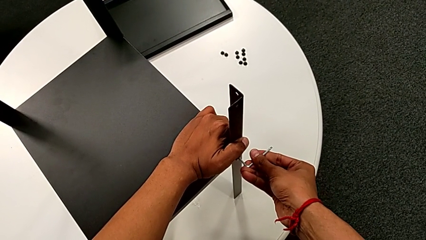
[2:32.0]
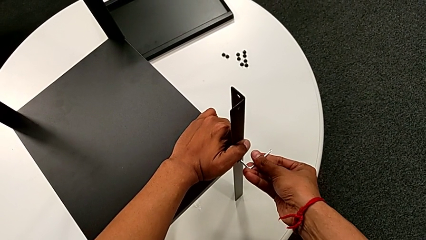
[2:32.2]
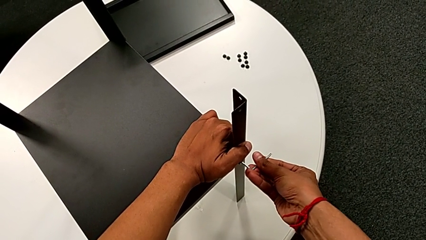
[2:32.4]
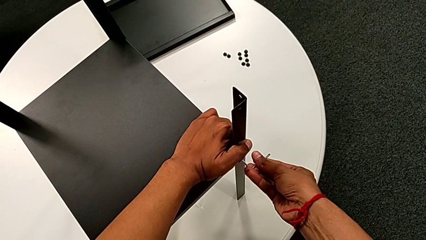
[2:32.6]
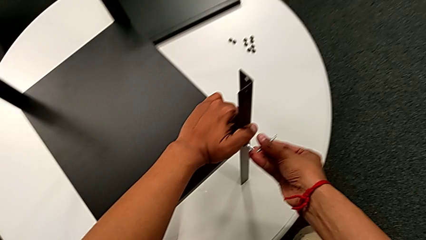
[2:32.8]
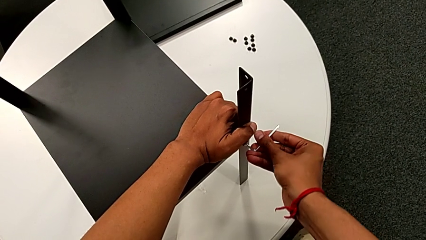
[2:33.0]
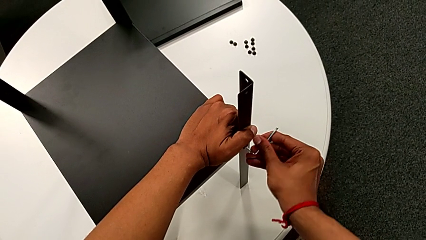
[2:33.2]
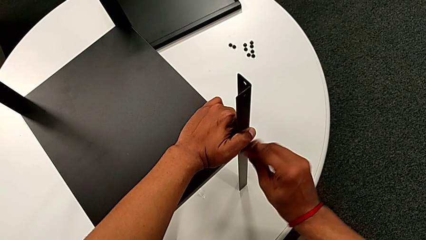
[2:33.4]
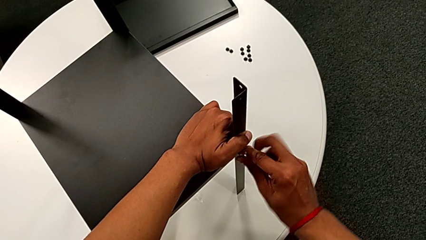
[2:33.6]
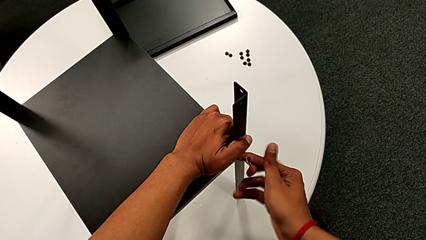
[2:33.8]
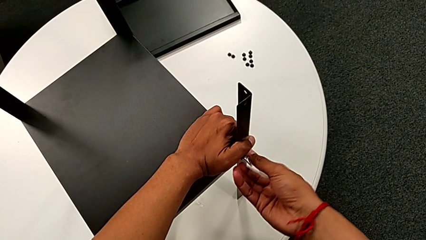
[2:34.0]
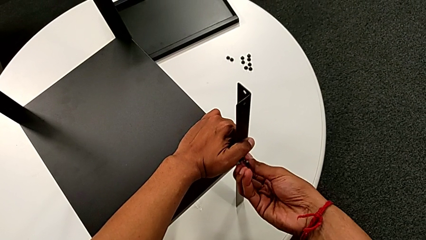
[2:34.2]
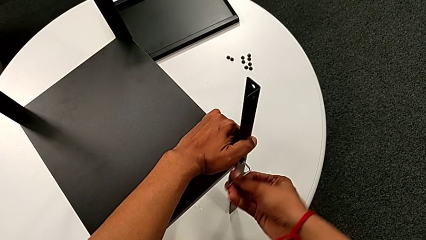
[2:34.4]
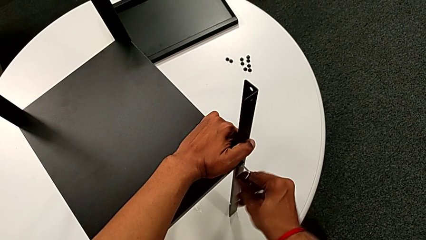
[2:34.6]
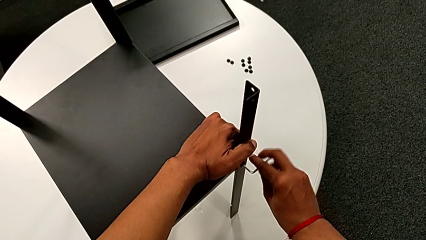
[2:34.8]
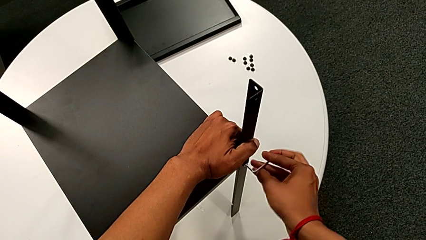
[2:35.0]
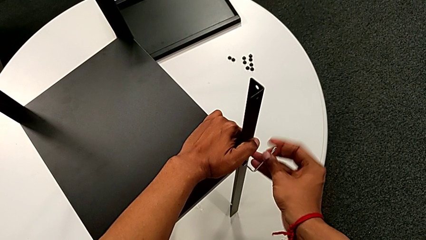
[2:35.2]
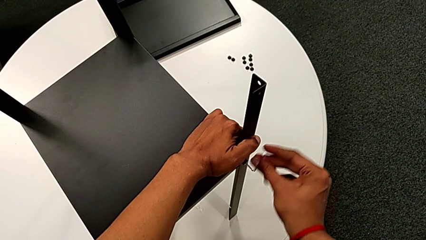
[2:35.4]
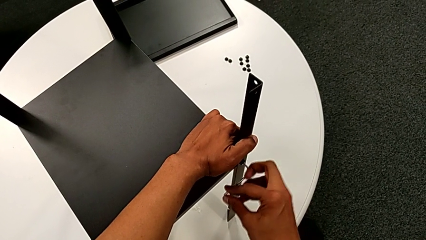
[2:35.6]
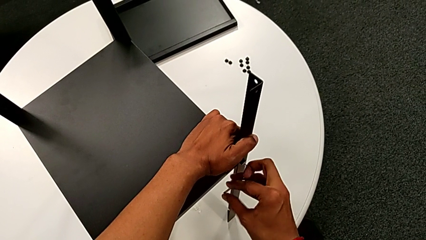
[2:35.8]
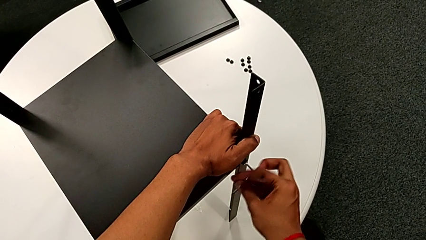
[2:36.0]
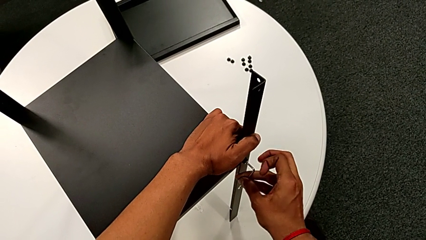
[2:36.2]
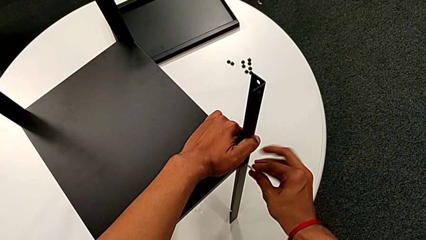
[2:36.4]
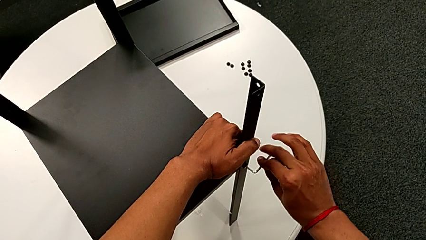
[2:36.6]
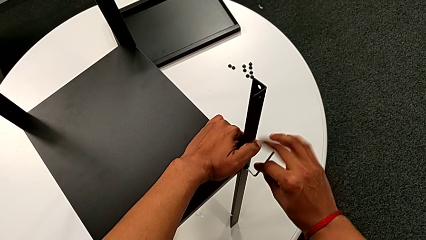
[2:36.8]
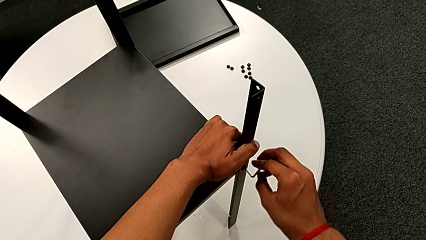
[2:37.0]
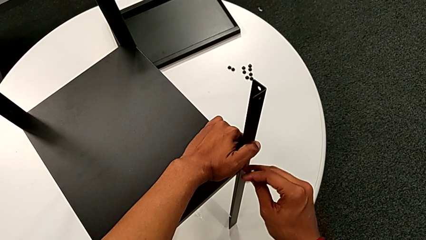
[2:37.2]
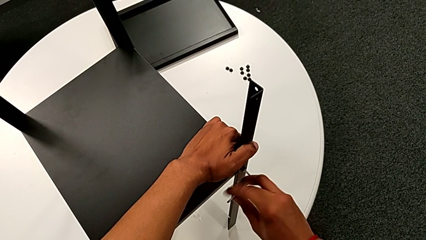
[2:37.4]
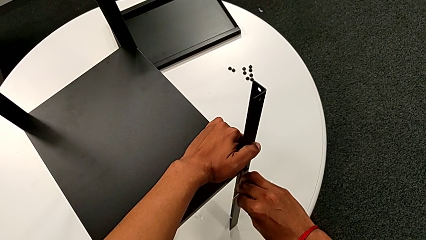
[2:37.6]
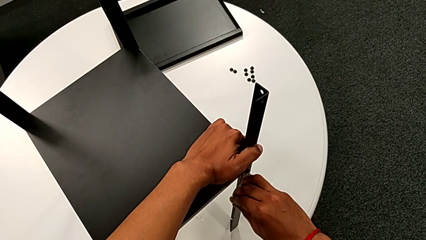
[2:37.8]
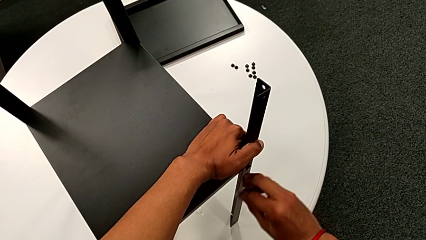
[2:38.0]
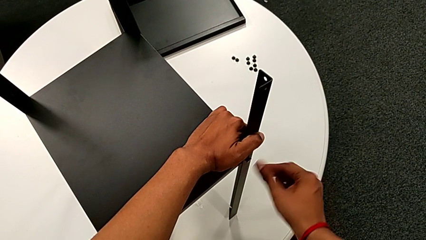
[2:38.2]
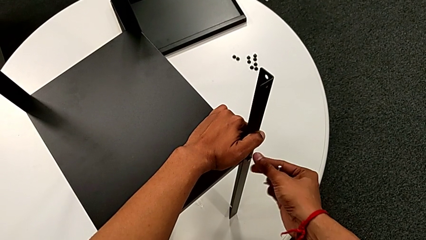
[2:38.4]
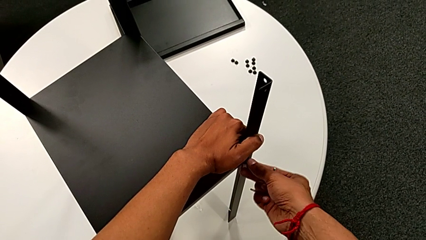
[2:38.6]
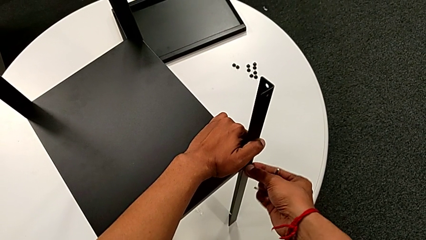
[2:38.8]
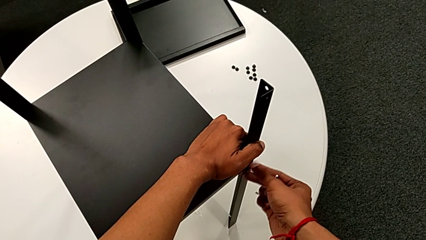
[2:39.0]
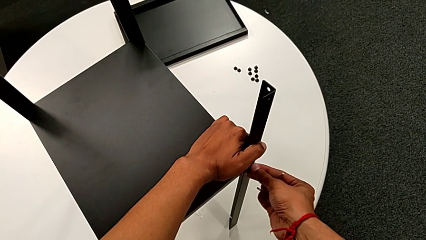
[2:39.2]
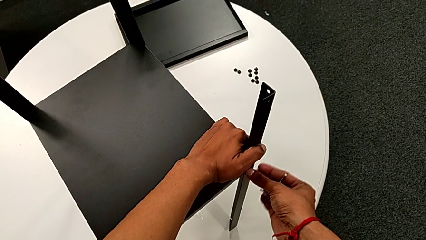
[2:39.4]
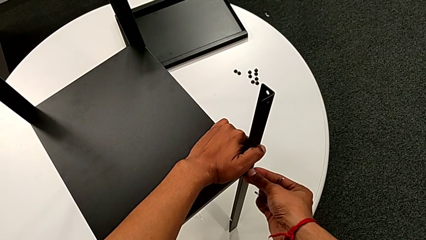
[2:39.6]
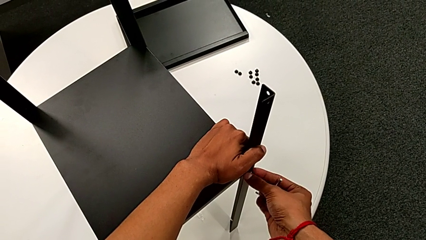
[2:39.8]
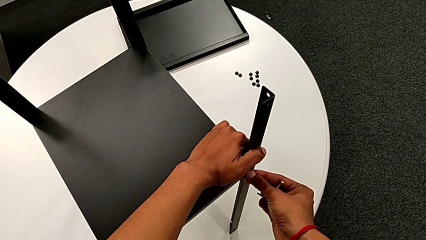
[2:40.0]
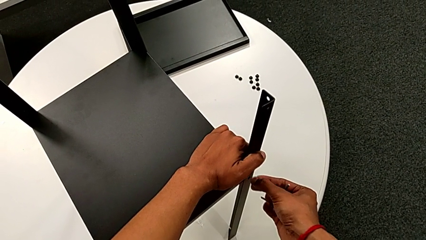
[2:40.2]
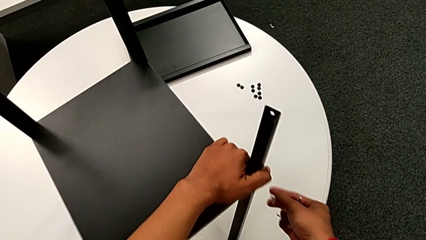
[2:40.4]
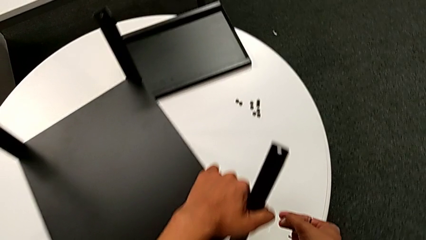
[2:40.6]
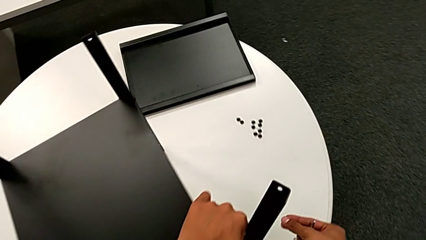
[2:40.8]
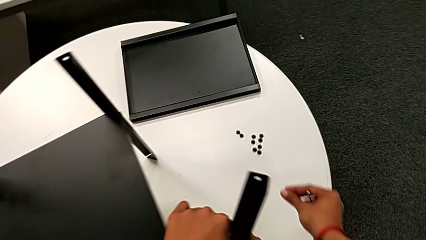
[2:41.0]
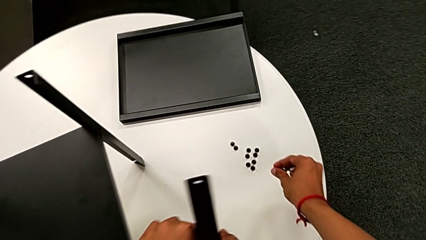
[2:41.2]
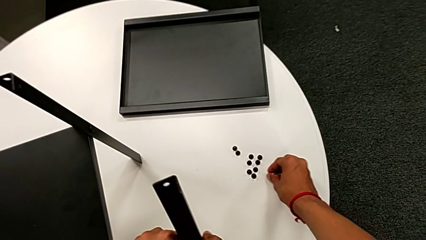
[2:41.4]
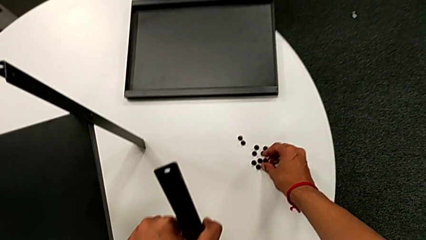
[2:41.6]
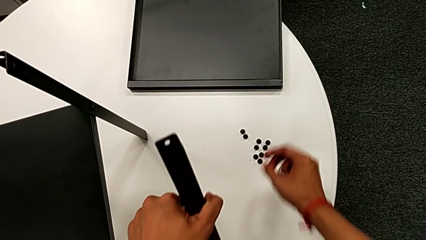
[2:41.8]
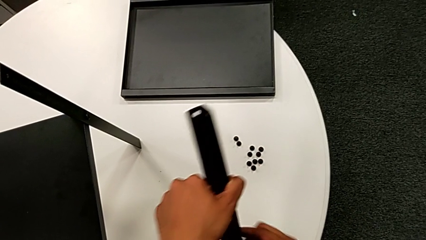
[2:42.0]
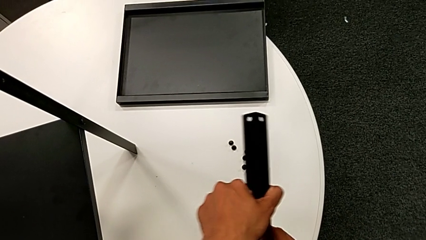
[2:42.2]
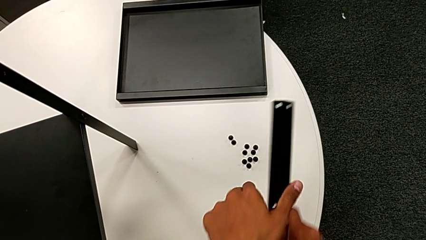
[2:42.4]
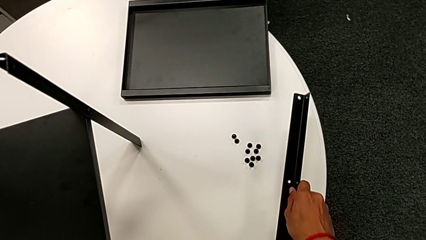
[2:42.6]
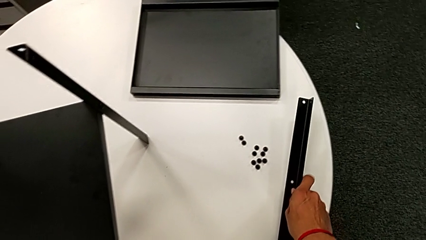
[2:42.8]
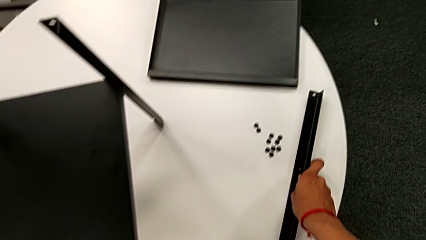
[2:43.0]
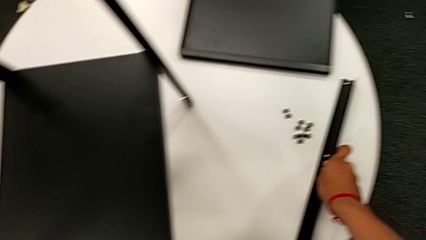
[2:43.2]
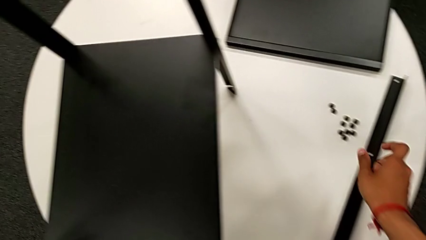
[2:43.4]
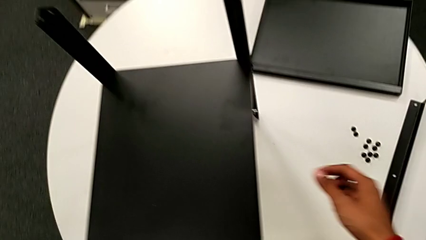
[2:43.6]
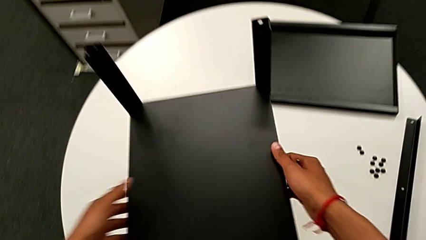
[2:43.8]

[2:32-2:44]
The camera wearer is disassembling the first leg. They keep unscrewing the hex socket head, withdraw the Allen wrench, unscrew the hex socket head, disassemble it, place it and place the leg.

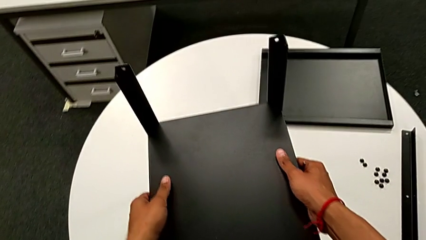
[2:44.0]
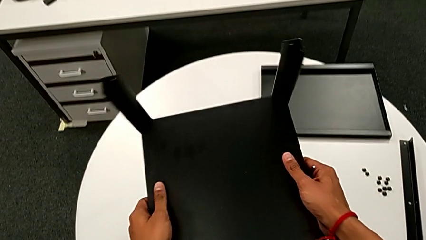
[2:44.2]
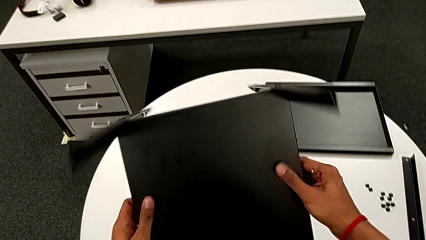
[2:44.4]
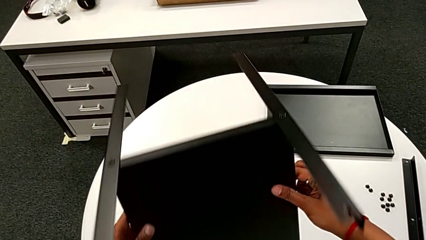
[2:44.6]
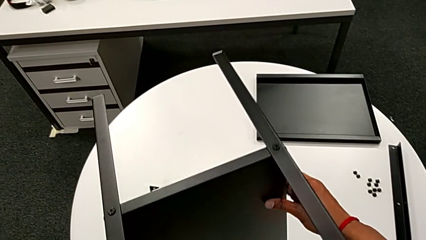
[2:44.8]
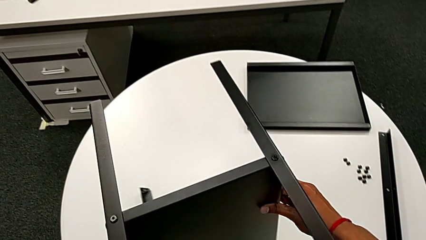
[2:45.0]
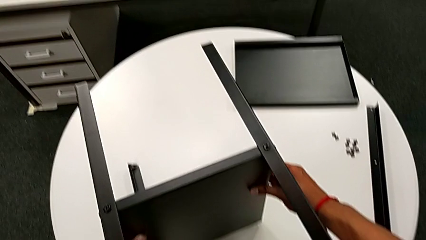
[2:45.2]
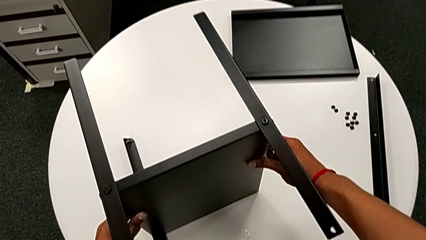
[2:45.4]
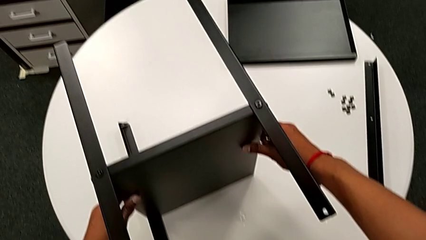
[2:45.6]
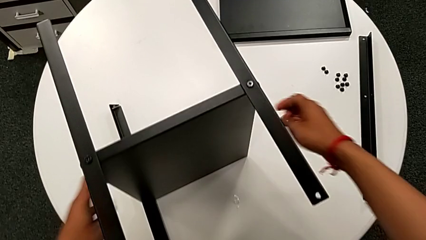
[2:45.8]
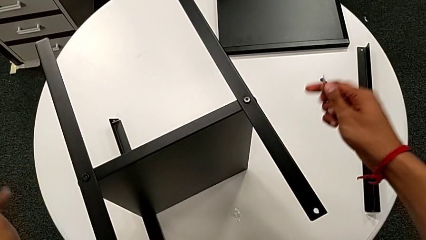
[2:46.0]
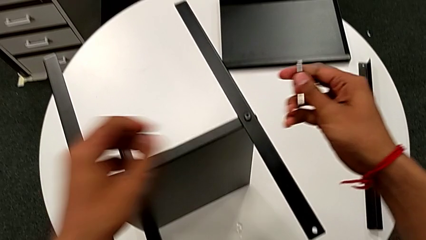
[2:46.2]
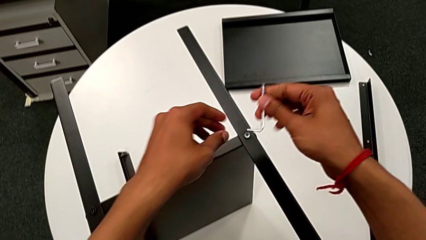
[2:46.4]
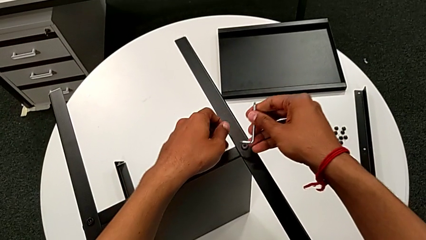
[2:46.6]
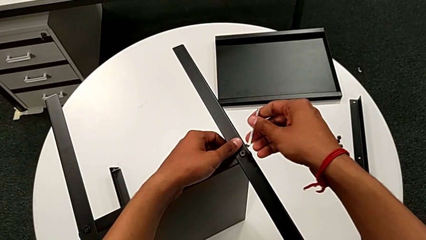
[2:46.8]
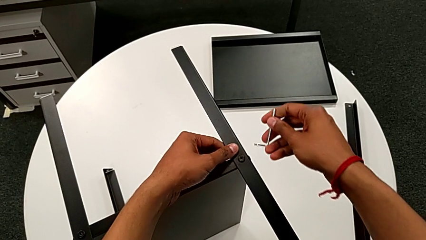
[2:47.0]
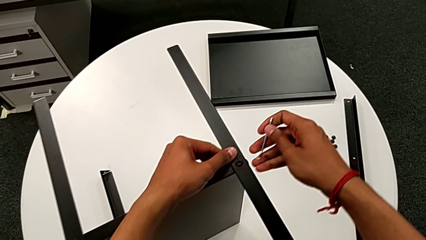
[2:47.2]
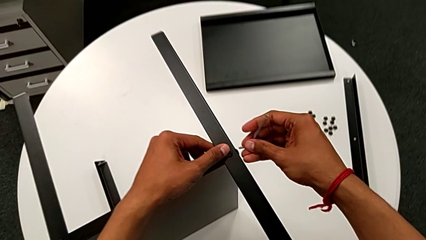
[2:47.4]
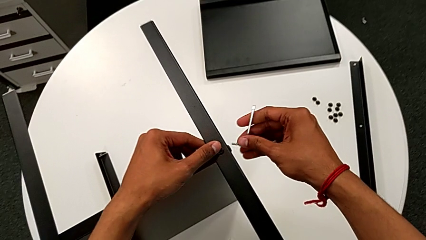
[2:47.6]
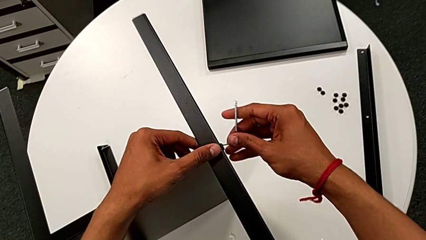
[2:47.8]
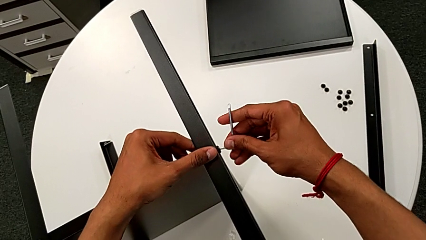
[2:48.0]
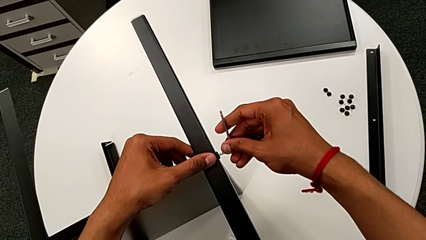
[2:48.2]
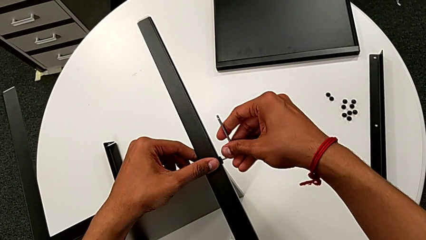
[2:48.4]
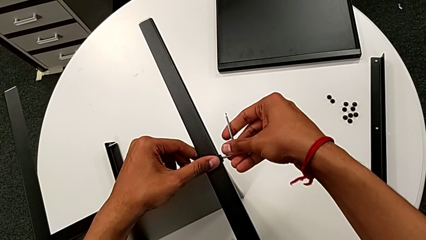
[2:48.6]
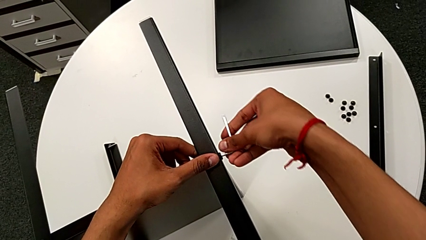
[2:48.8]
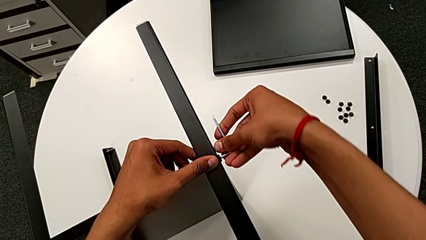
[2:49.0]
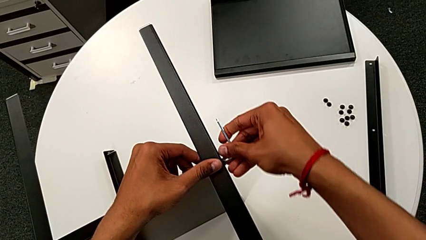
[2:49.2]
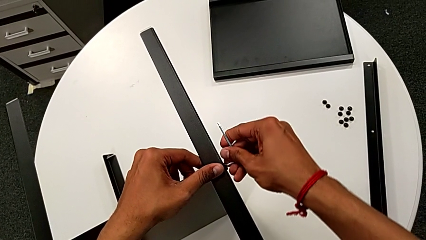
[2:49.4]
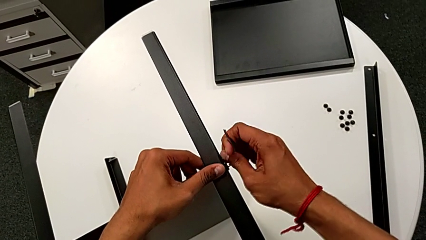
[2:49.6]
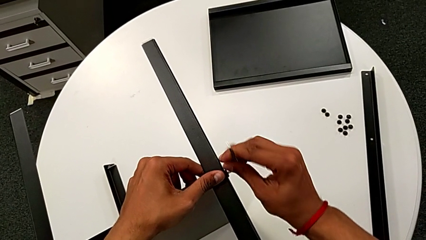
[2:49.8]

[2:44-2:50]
The camera wearer is disassembling the second leg. They rotate the nightstand and insert the Allen wrench.
